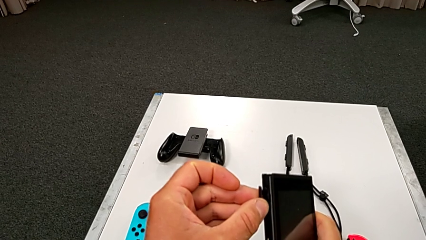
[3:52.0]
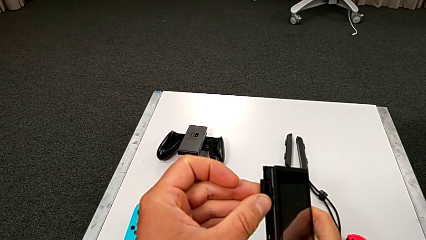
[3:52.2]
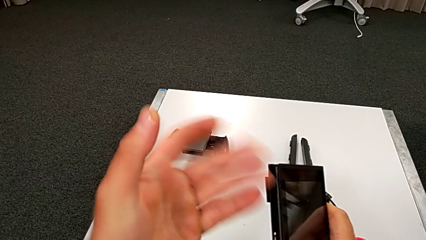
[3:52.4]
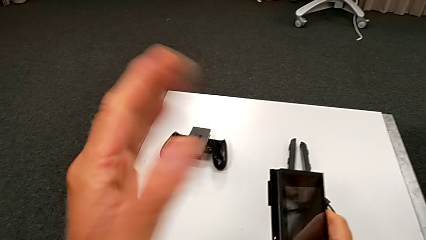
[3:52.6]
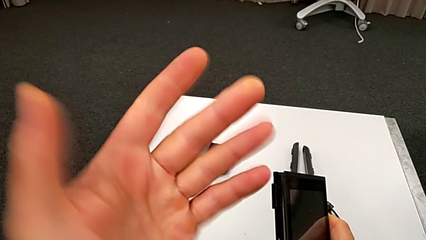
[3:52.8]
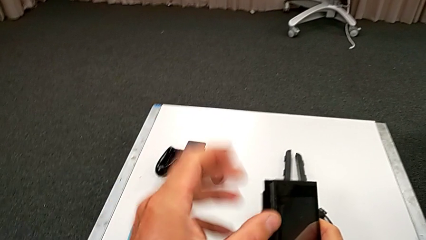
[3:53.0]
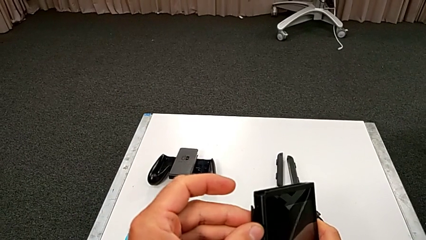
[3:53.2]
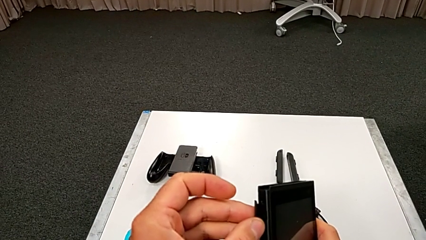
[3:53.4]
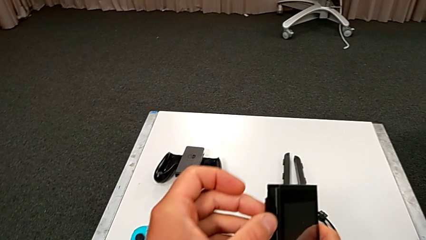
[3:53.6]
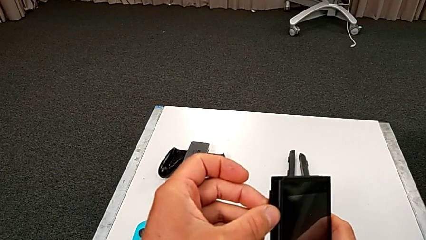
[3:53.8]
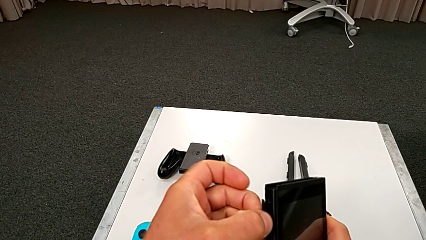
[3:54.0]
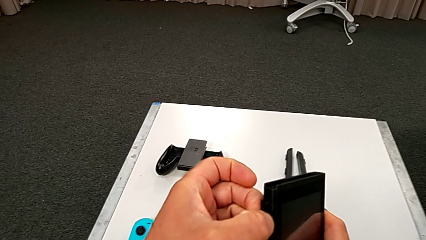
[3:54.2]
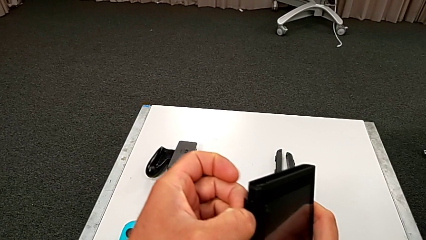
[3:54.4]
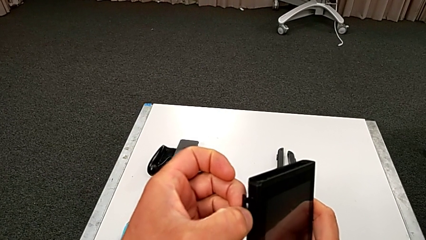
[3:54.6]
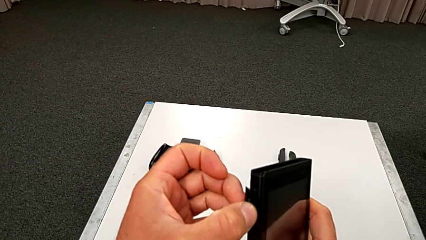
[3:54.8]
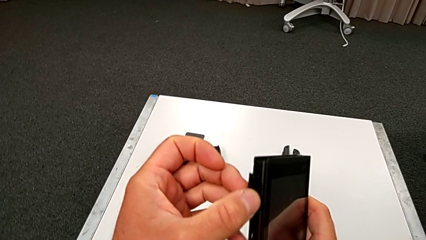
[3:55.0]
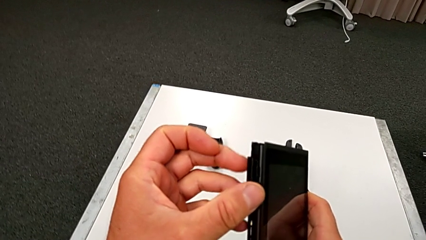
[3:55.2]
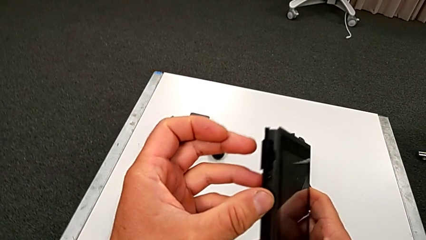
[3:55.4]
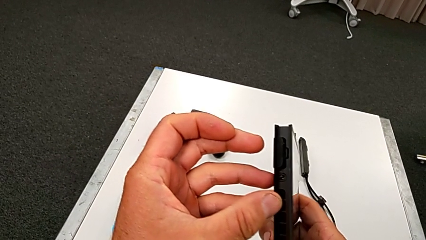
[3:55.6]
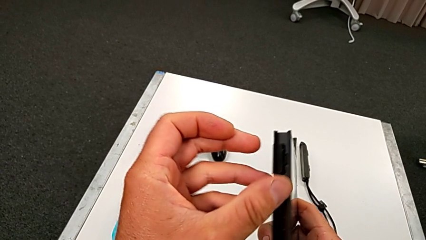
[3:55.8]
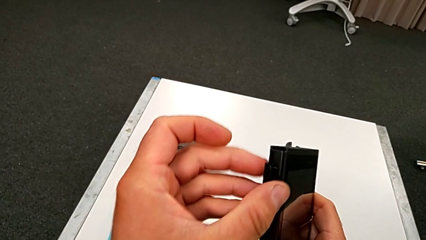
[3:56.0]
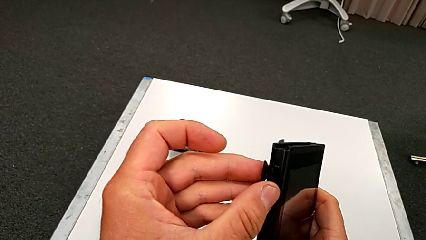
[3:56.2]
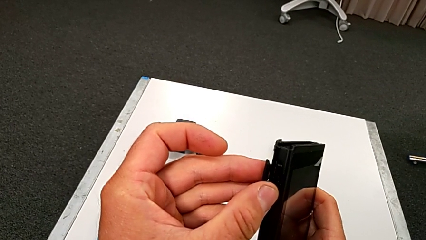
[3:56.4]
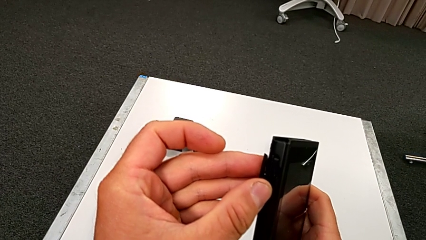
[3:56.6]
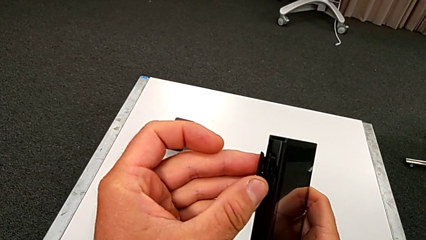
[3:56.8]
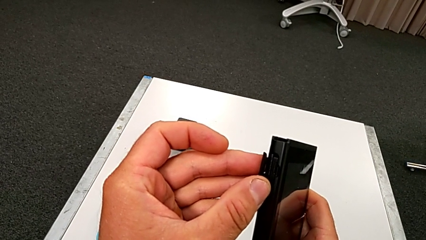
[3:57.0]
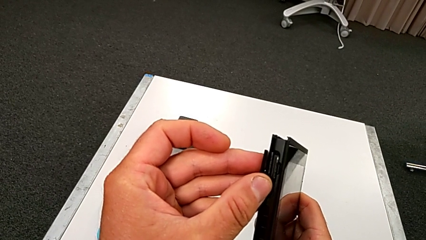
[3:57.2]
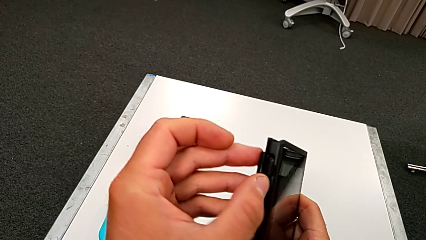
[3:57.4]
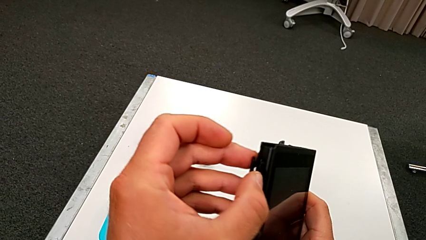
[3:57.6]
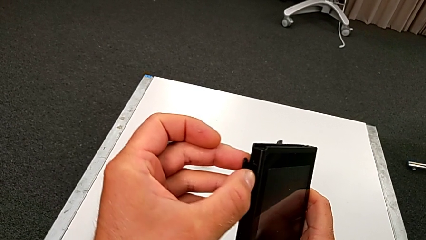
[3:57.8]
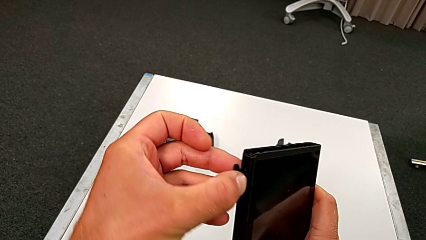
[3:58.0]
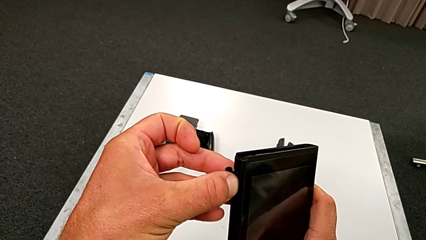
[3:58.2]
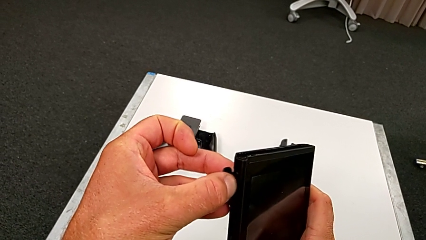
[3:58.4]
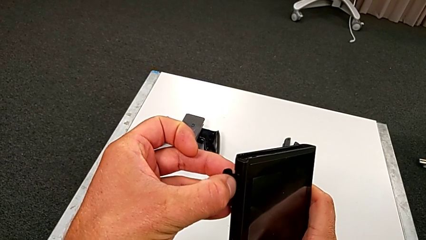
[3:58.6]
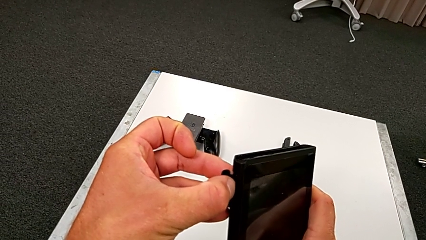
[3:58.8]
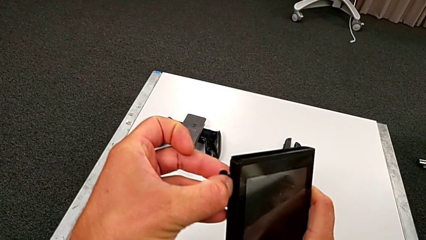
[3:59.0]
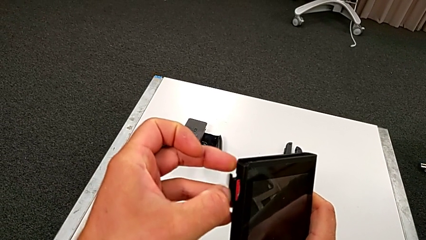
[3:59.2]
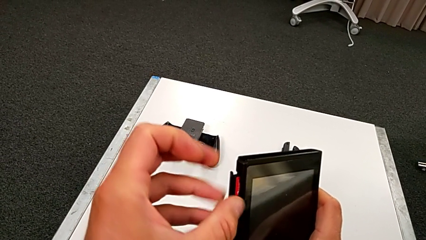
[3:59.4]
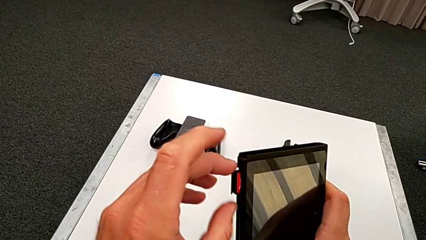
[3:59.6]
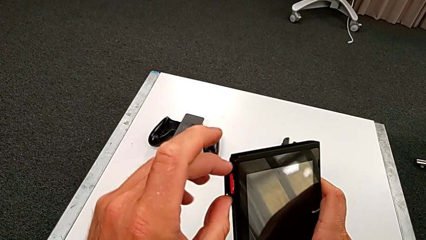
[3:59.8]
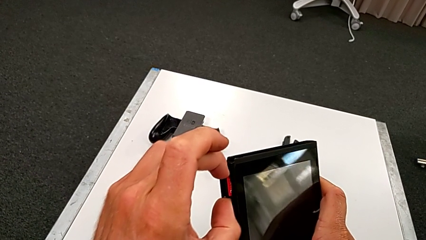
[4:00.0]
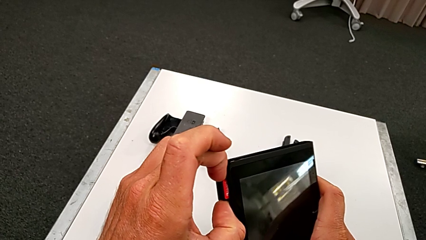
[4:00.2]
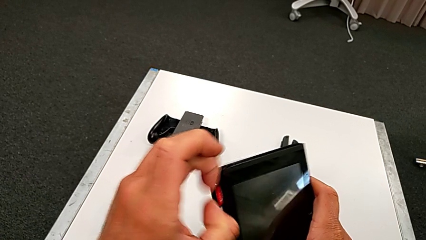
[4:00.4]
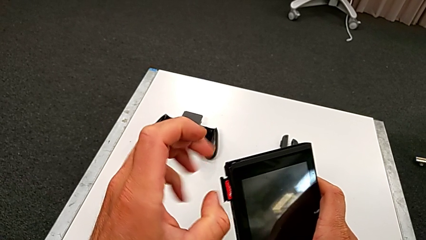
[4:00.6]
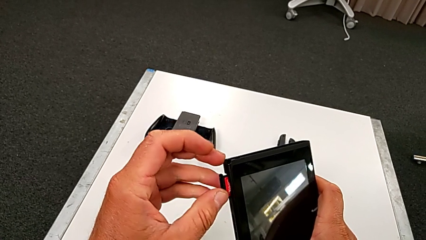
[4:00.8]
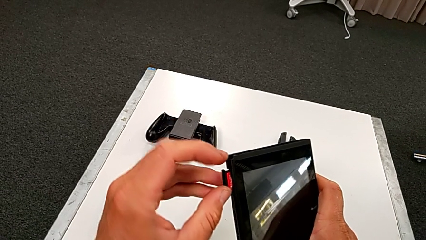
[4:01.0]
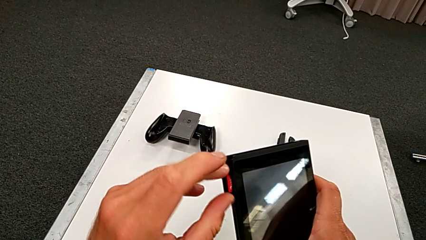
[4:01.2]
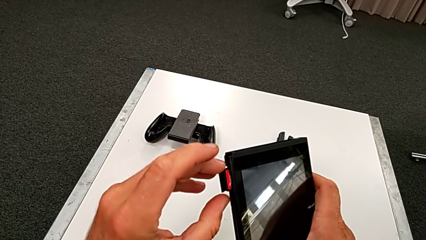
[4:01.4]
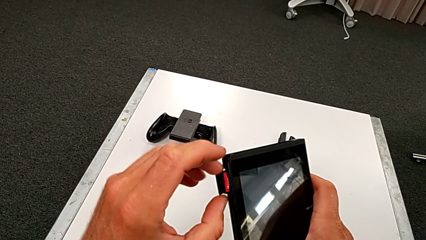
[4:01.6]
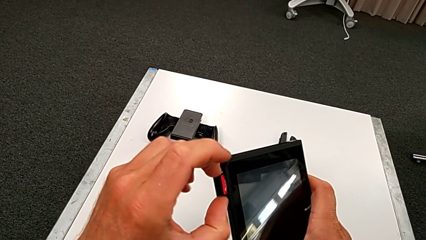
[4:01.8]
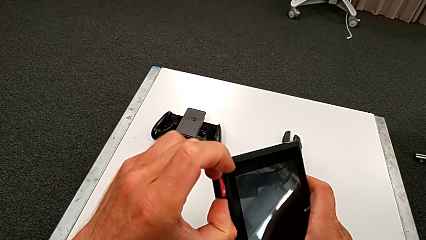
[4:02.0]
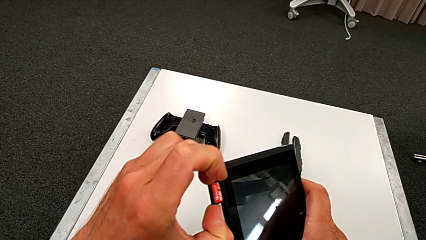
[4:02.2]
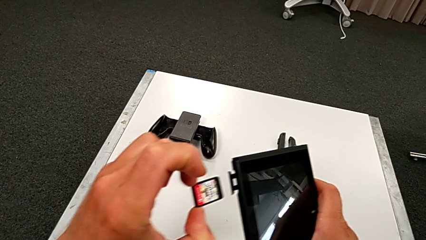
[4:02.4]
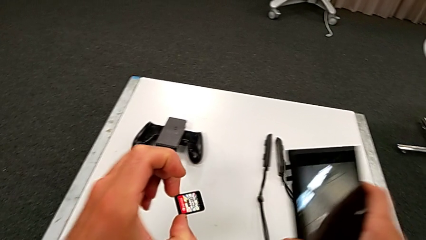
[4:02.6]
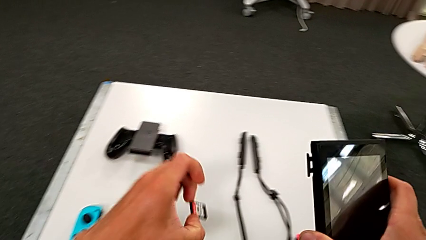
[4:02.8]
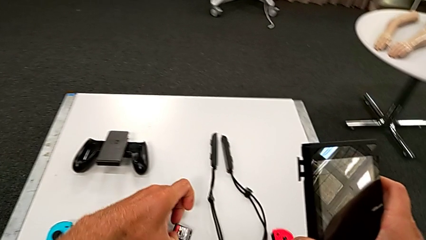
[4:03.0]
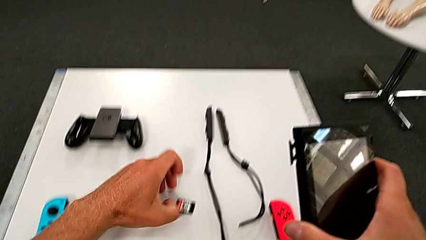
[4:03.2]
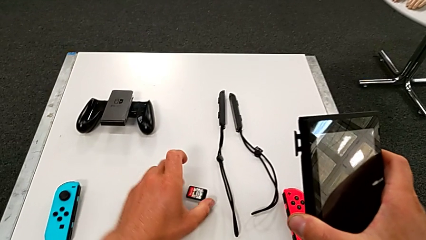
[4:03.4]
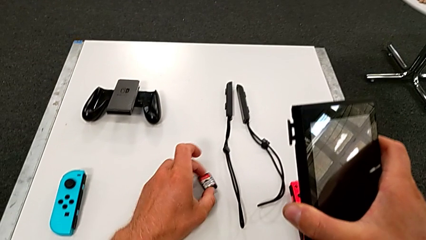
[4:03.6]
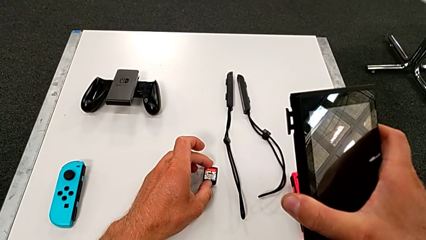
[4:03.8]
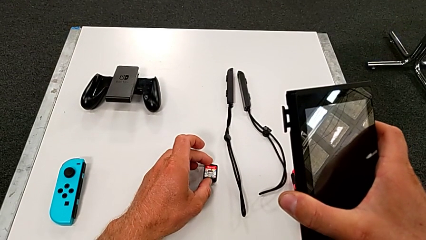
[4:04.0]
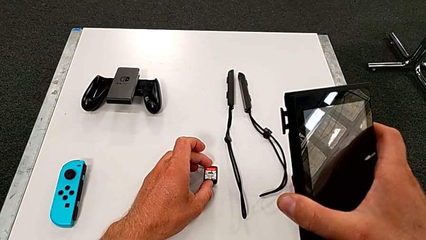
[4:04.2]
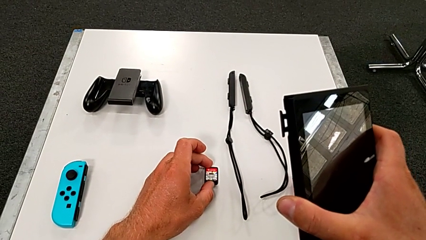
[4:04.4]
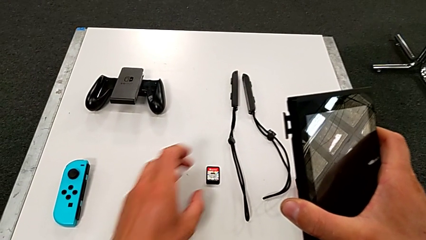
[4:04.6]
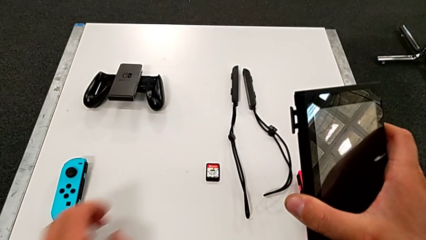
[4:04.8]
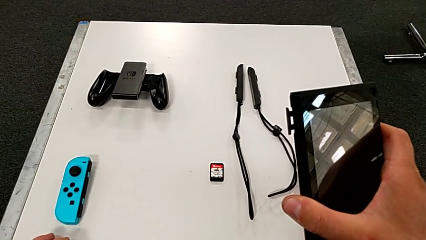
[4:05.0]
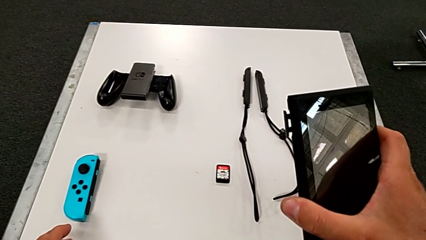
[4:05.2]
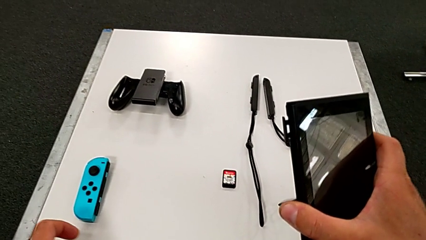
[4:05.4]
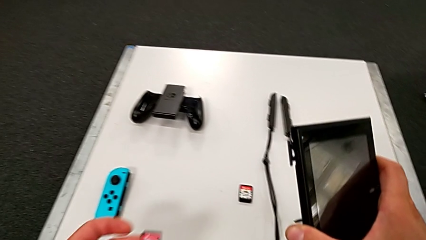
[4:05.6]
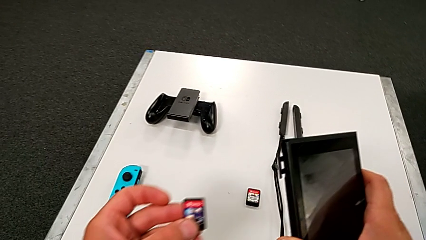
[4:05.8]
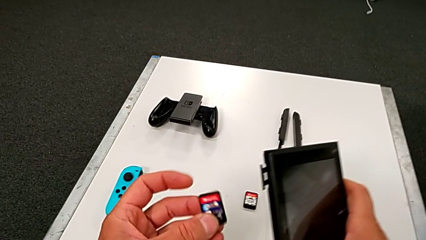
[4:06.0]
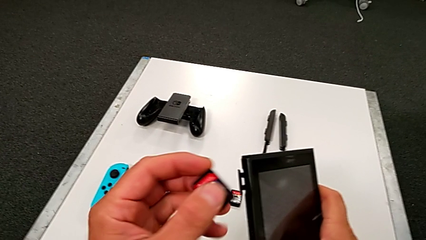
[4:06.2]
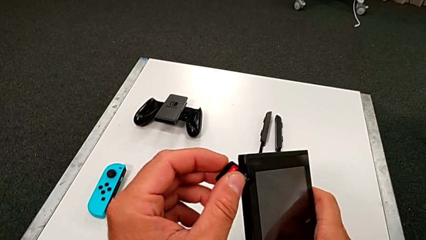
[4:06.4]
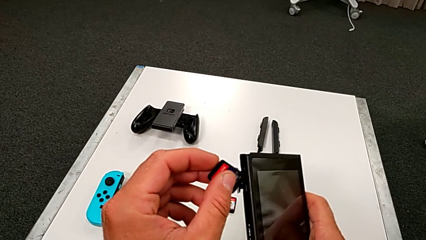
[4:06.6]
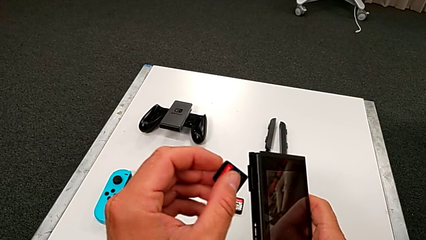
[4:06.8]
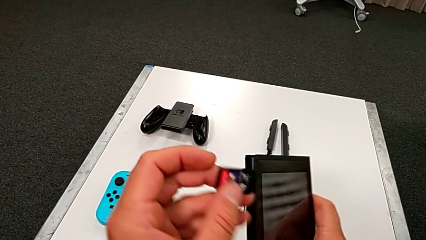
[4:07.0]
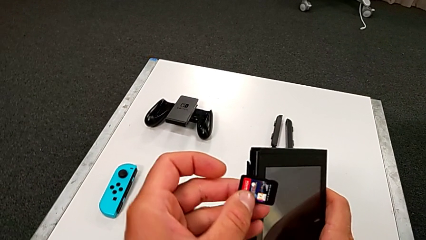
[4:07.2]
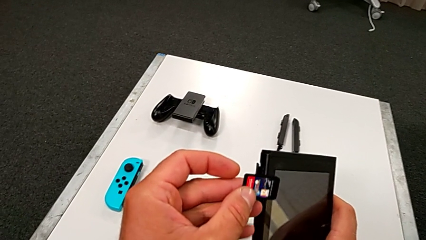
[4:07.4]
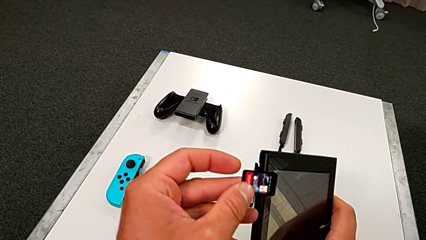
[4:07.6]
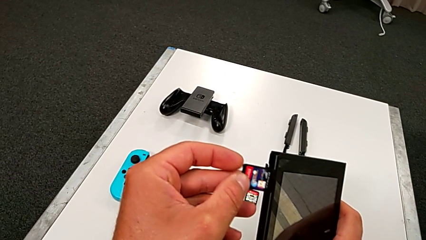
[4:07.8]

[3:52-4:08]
The camera wearer is exchanging the little game card of the Nintendo Switch. They withdraw the old game card.
